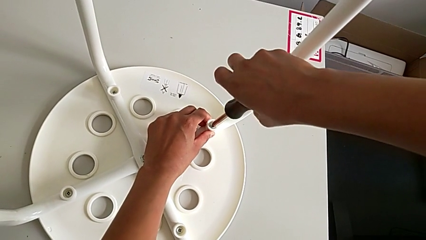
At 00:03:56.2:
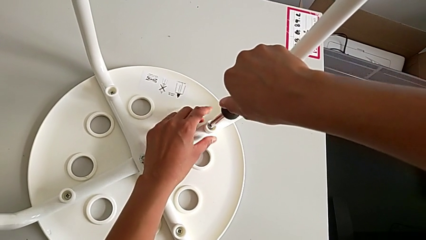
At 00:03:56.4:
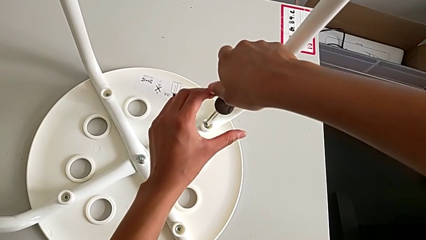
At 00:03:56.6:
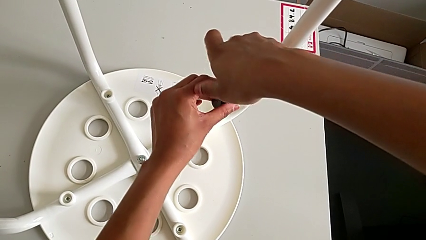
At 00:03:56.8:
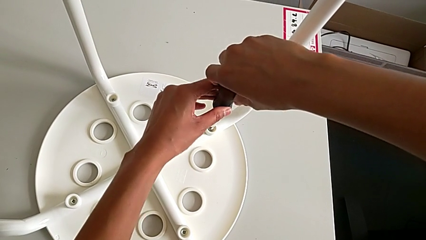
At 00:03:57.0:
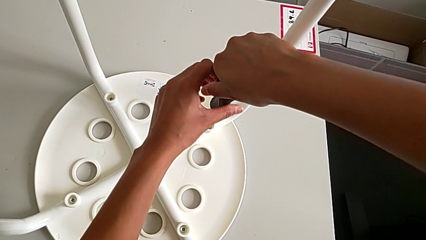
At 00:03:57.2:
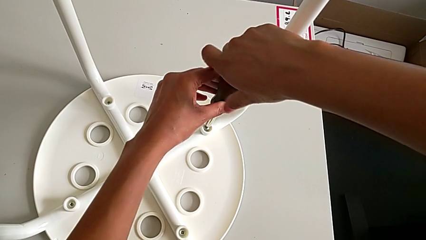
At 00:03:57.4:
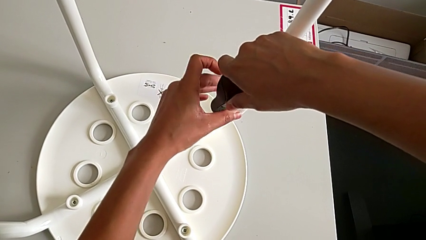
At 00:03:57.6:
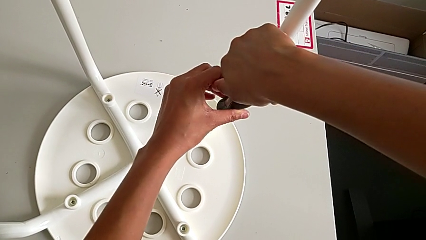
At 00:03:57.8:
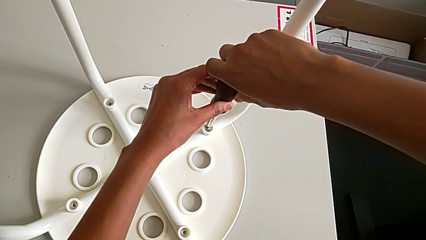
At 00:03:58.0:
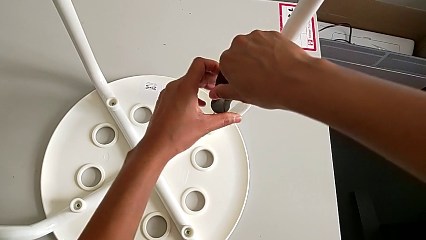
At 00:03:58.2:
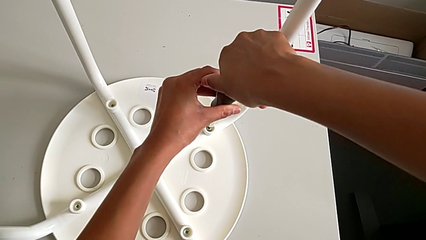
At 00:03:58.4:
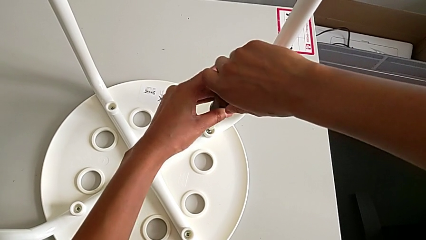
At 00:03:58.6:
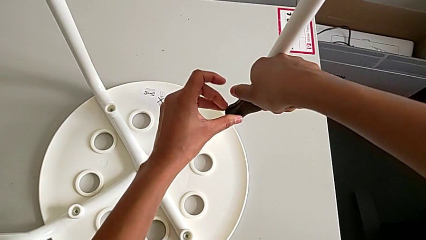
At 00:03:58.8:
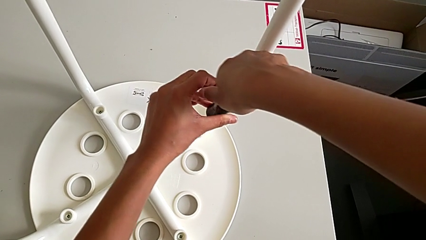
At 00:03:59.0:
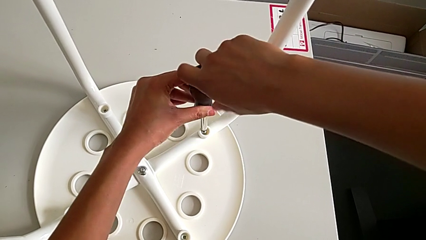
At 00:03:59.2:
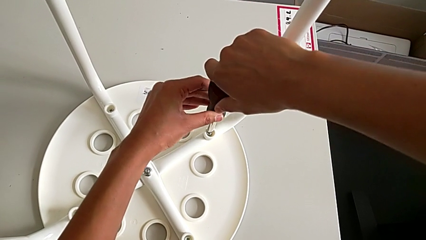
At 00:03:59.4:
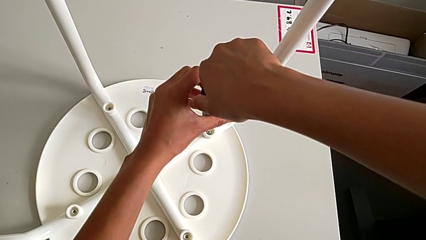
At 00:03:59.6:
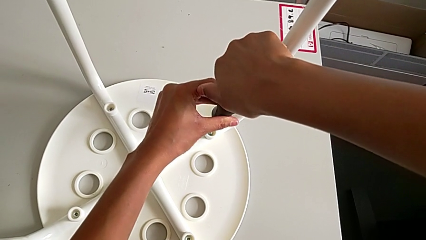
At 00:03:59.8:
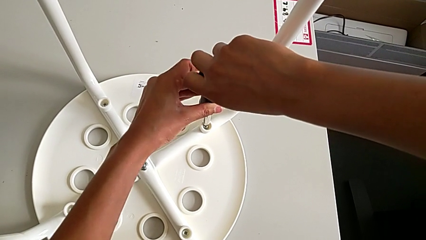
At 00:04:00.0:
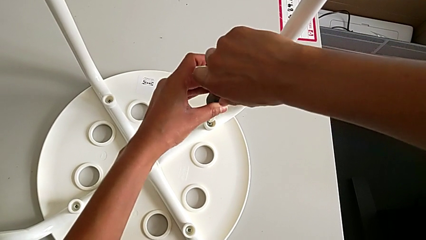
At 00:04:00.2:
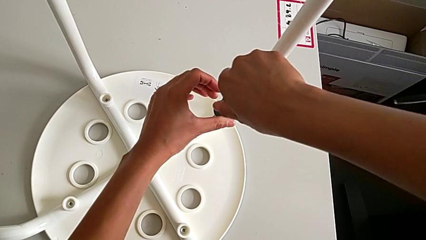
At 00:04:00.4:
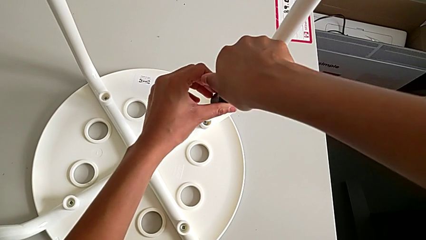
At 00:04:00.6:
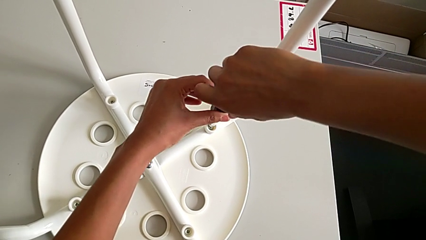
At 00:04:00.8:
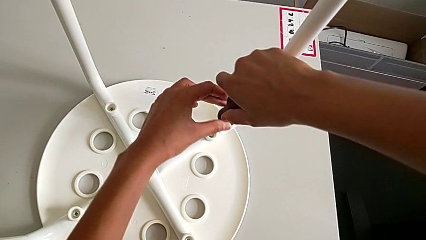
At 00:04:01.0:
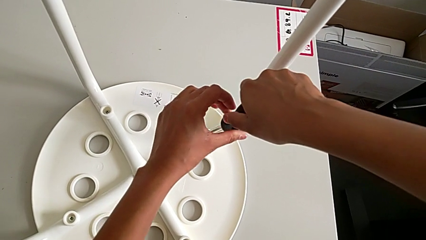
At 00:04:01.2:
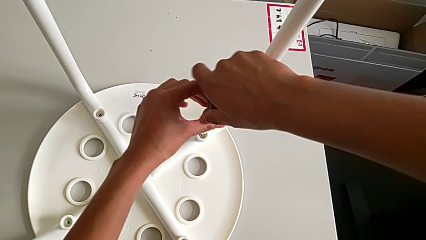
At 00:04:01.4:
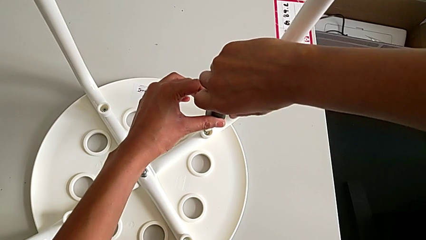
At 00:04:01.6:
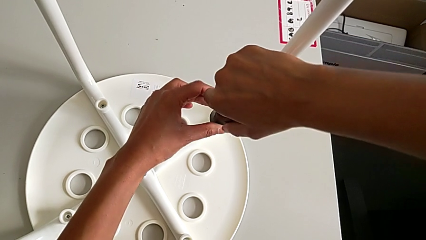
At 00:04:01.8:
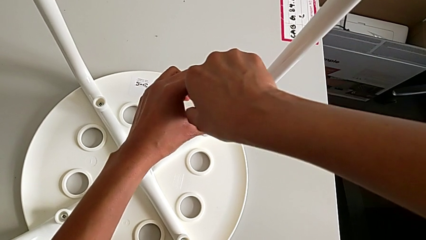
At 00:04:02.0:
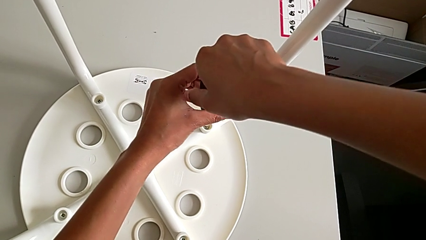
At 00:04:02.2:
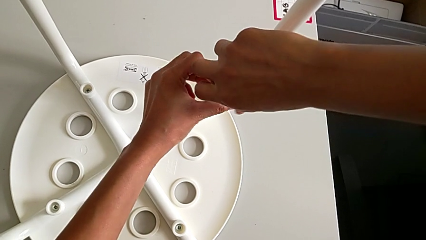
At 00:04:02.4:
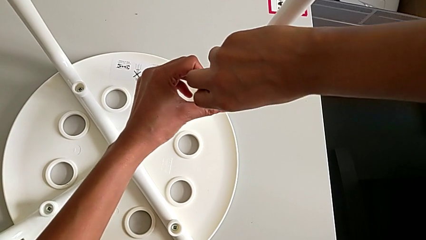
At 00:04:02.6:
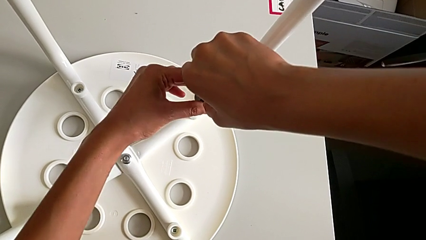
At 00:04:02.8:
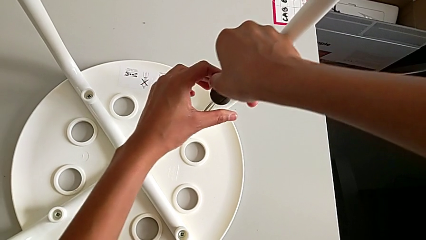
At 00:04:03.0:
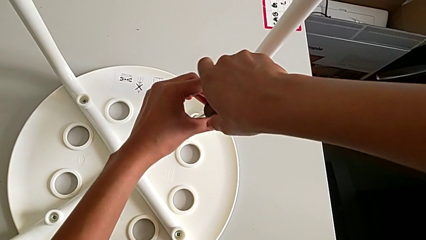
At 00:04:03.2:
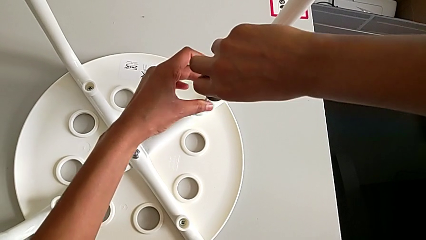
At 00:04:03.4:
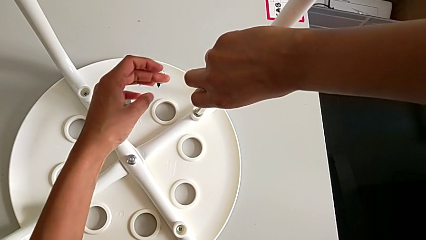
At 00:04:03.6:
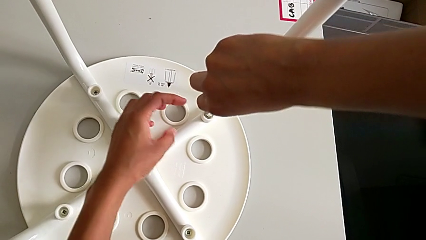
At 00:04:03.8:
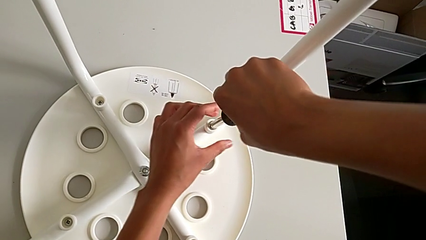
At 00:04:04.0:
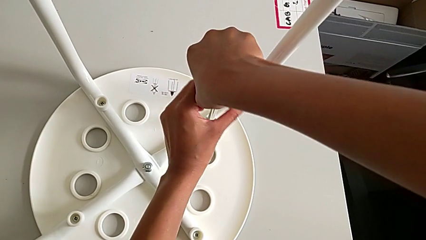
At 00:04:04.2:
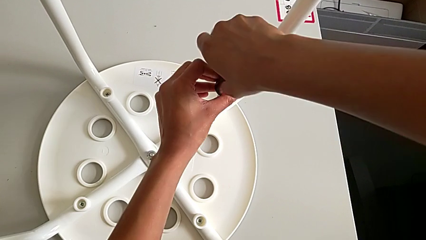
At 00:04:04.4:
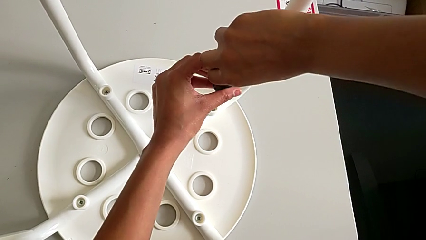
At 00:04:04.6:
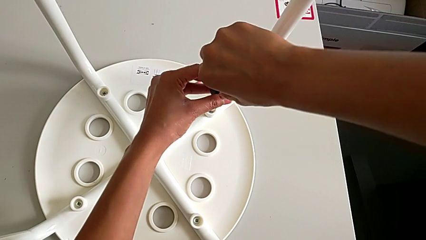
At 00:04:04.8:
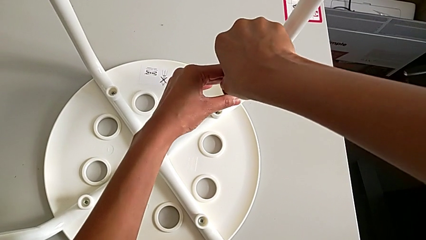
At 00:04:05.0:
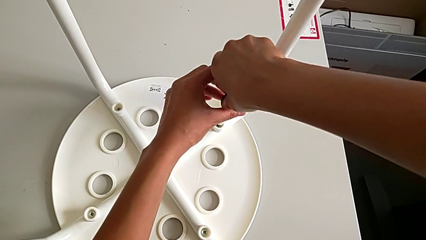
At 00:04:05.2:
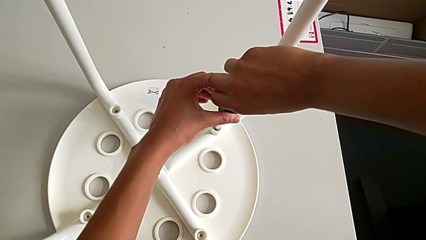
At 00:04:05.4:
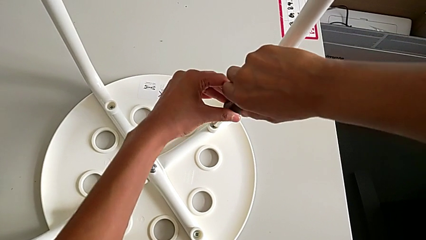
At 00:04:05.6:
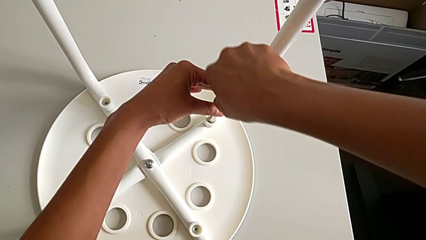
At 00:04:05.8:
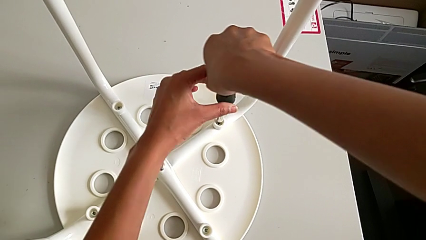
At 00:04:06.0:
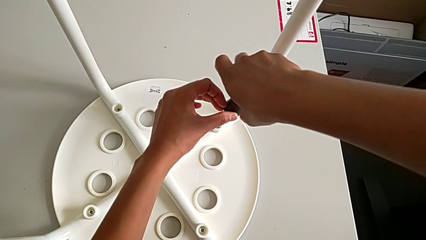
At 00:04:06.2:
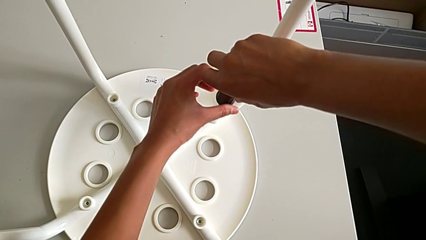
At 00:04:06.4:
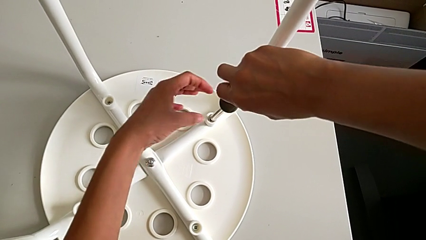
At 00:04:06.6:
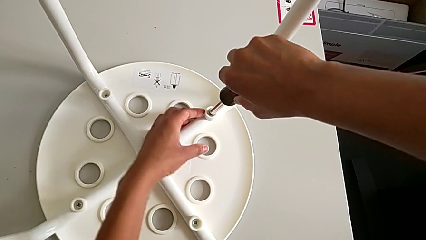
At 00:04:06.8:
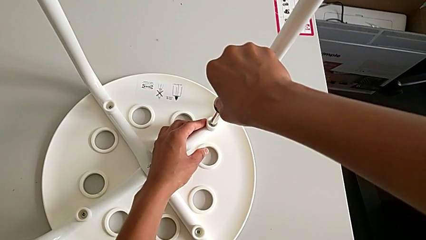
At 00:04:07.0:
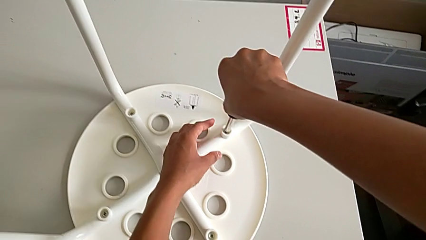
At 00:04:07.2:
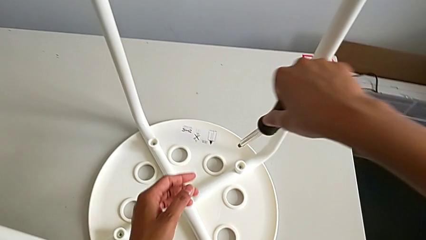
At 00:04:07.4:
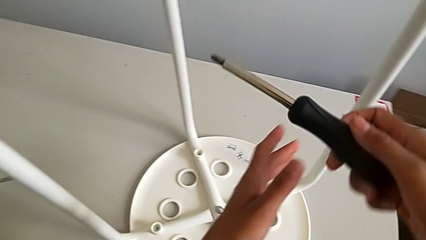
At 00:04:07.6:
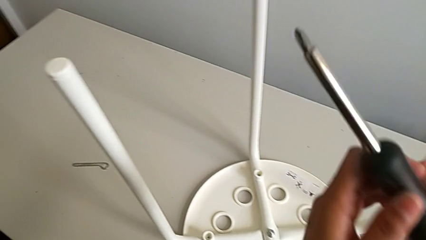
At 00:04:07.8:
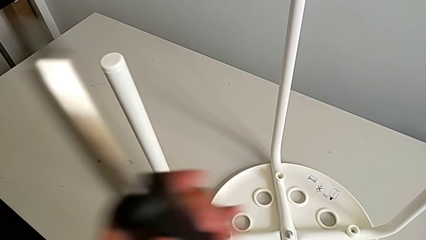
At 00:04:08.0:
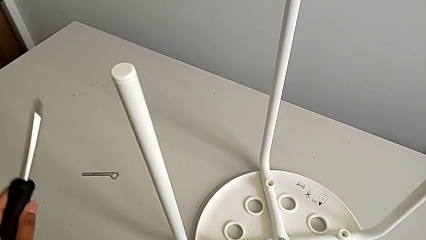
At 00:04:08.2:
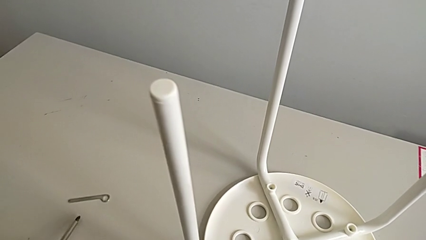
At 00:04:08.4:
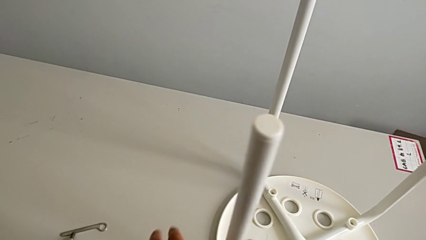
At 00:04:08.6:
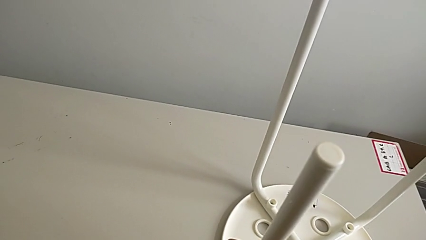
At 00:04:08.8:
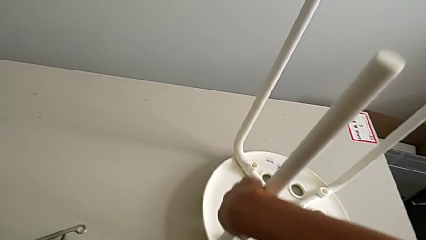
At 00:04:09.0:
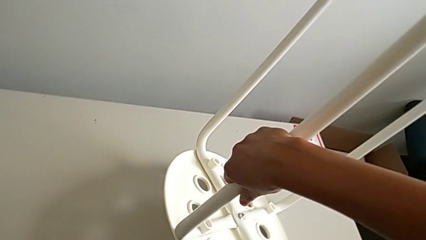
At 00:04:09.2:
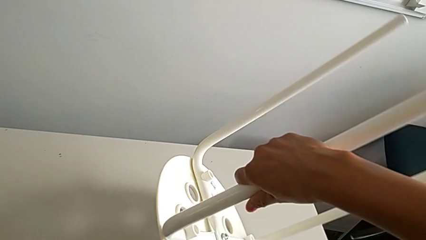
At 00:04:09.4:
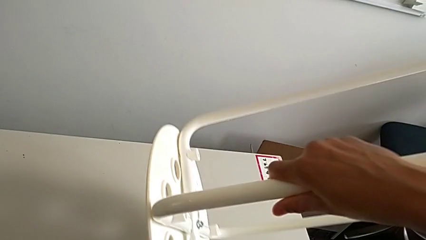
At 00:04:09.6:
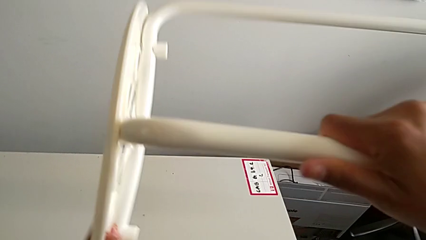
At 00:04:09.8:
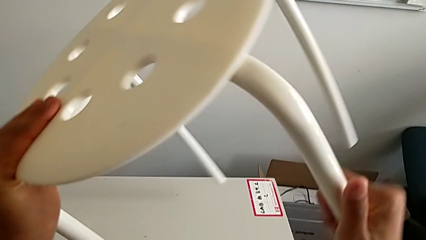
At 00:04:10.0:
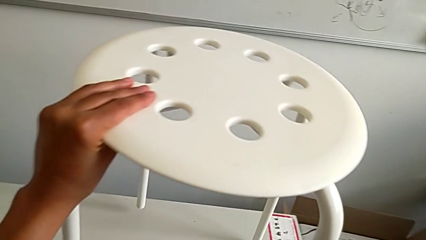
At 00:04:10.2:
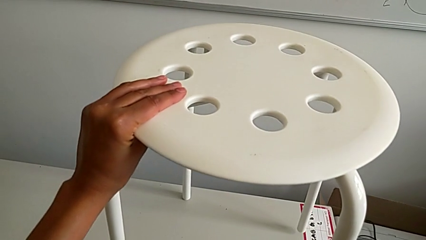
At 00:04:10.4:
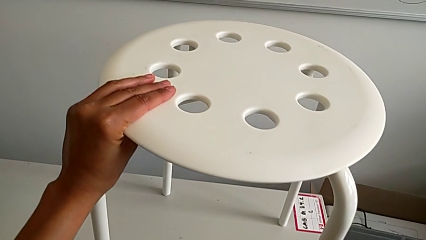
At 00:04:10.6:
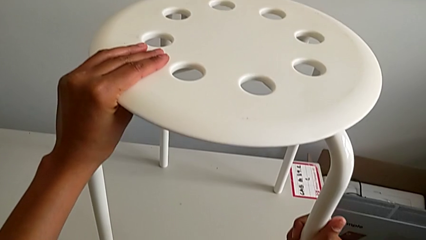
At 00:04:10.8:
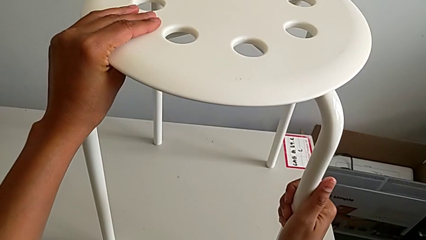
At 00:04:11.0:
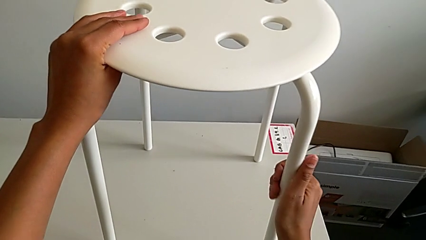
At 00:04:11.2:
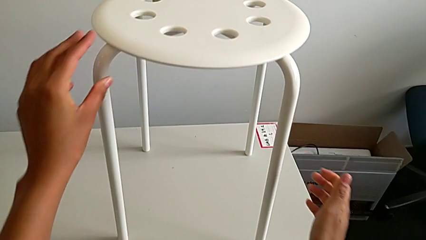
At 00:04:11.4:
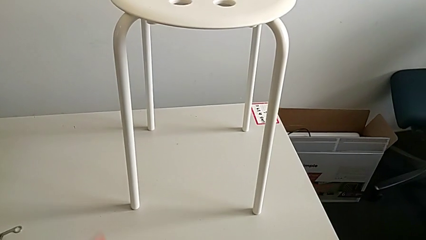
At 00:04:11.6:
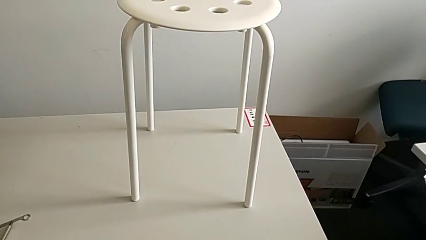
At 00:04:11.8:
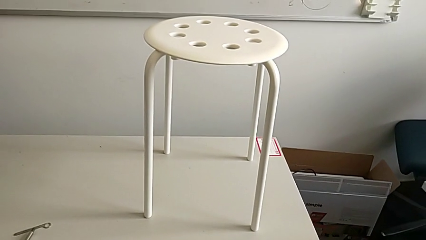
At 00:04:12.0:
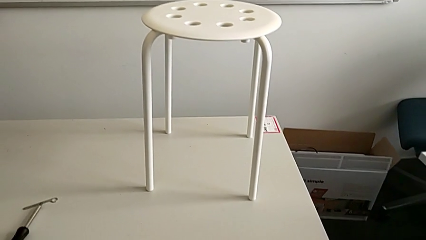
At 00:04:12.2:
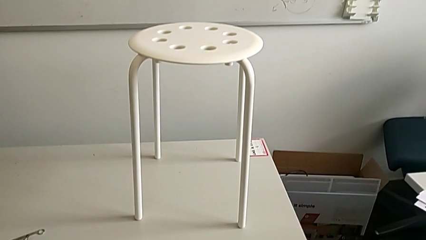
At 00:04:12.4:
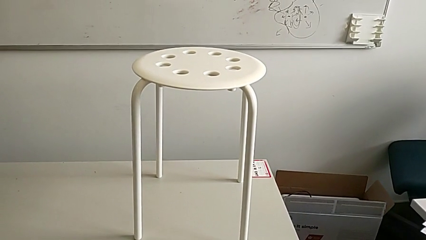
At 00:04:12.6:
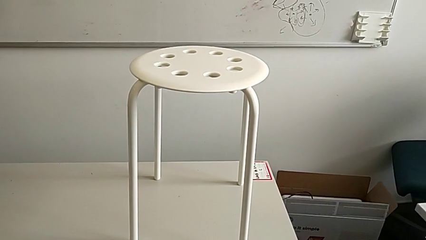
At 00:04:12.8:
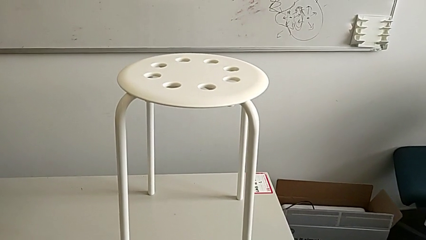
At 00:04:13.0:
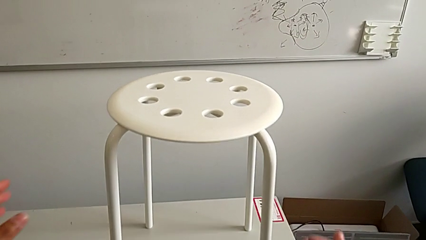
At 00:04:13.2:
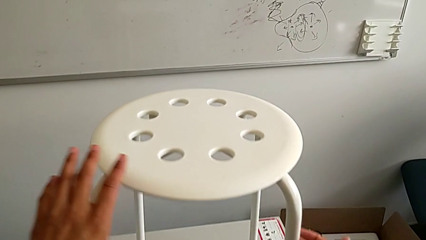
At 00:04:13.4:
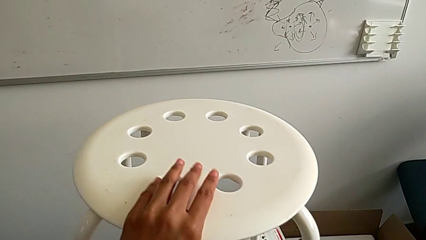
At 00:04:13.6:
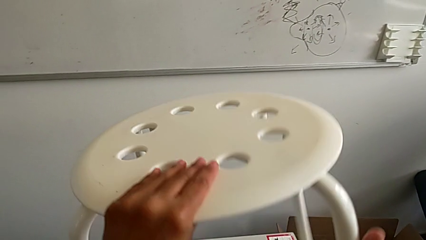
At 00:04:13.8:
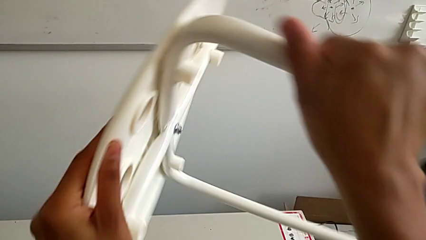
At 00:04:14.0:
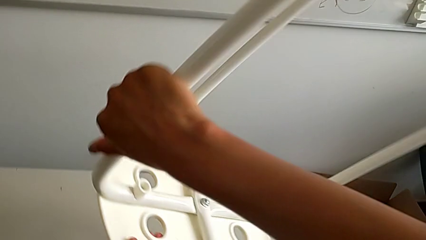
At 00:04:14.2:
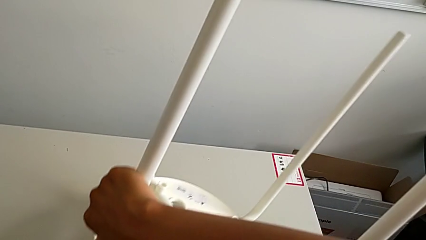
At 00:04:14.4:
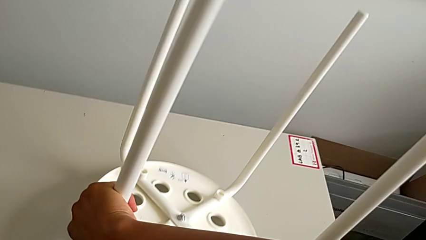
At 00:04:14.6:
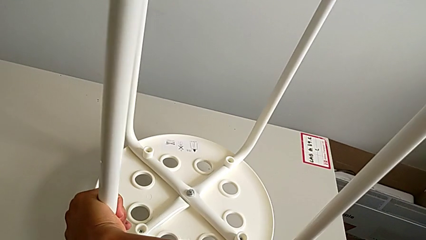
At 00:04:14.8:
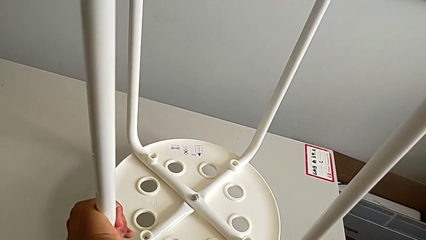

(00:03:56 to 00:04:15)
The camera wearer is assembling a white tray. They screw the screw, withdraw the screwdriver, place it, wrongly rotate the stool and begin to rotate the stool.
